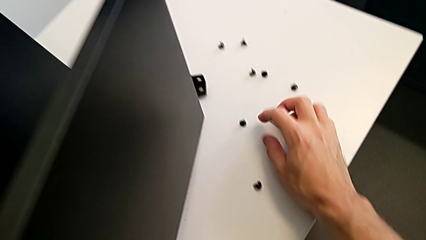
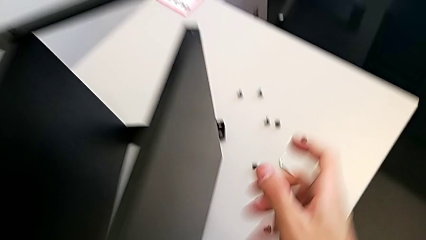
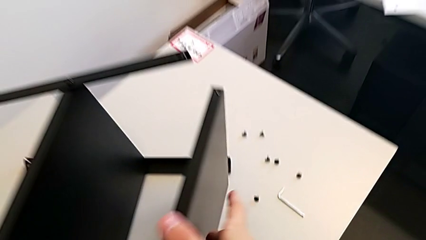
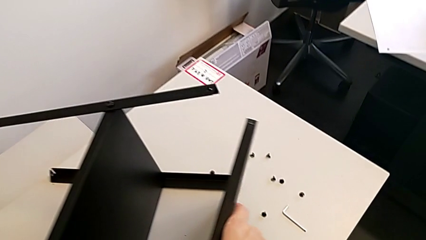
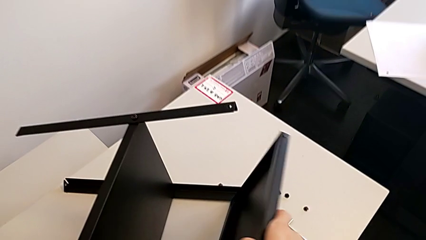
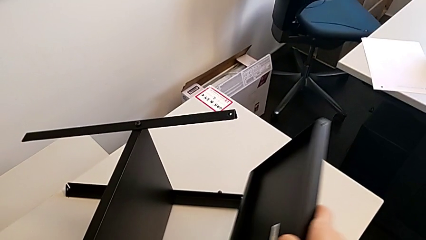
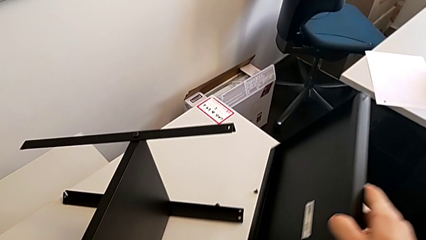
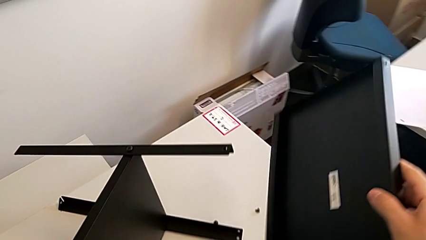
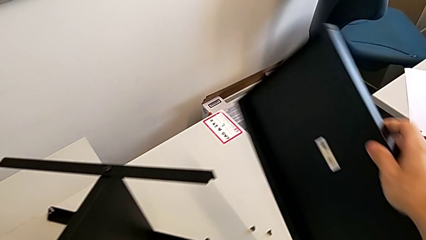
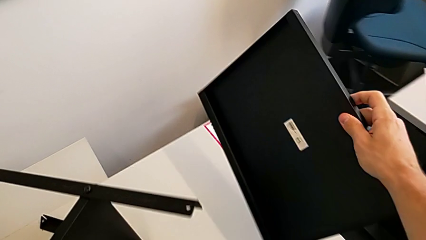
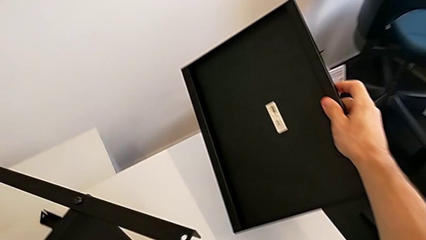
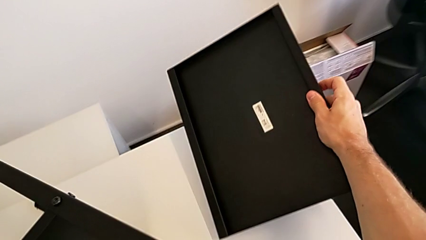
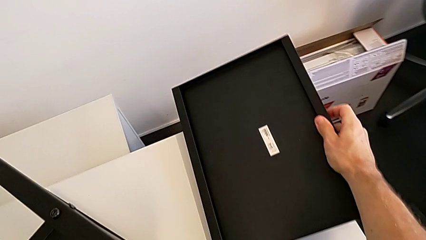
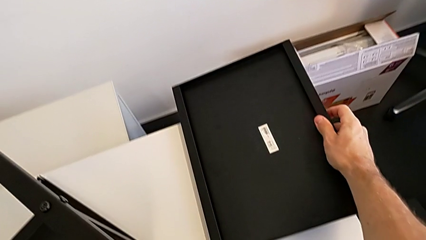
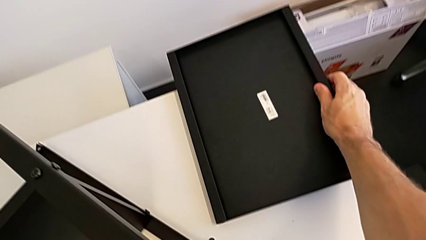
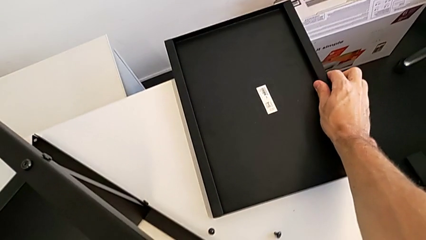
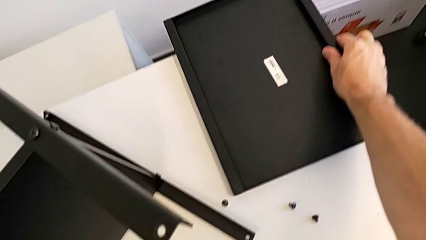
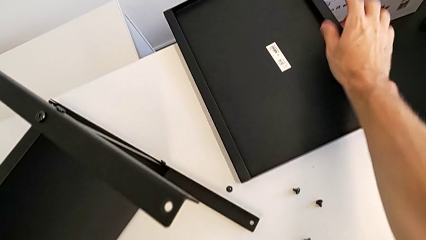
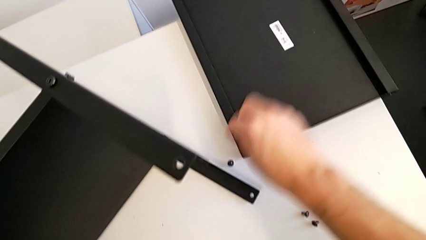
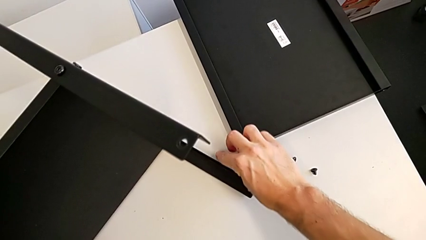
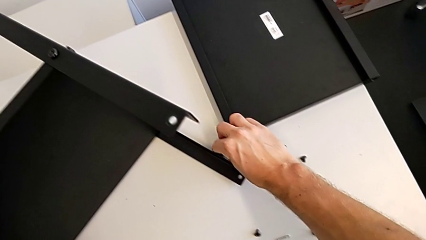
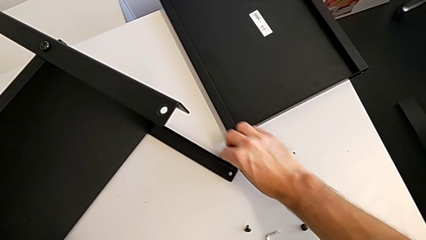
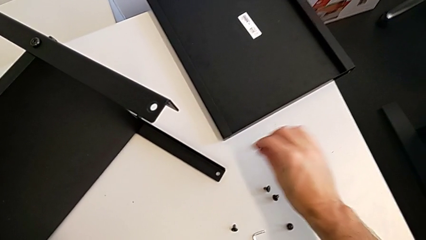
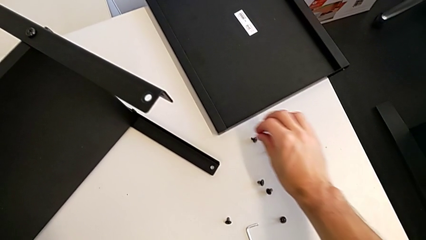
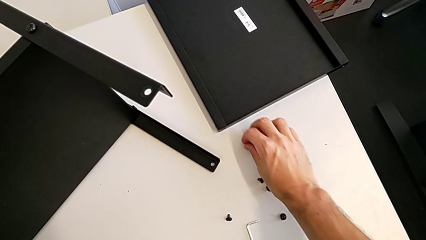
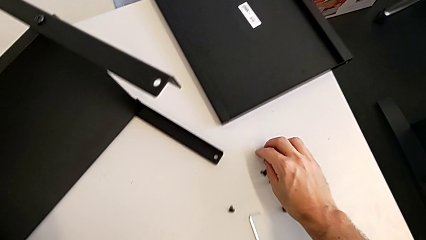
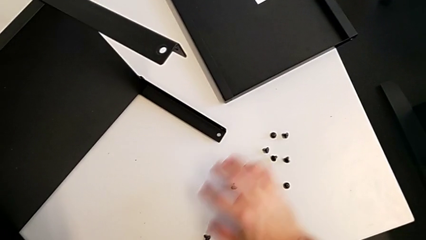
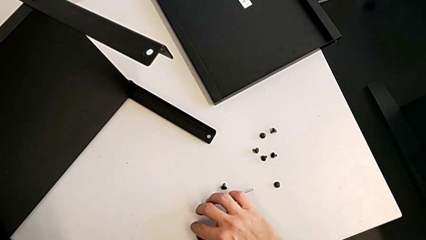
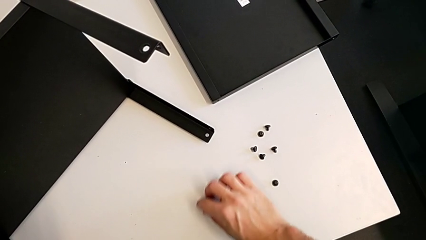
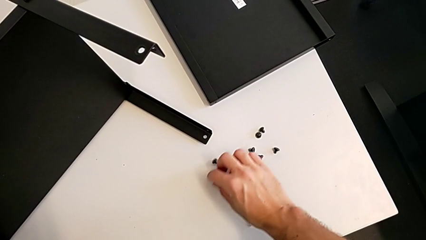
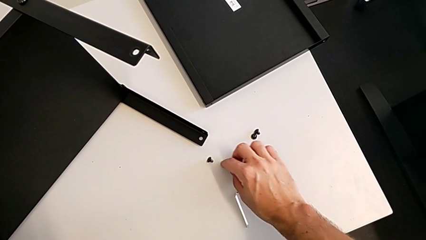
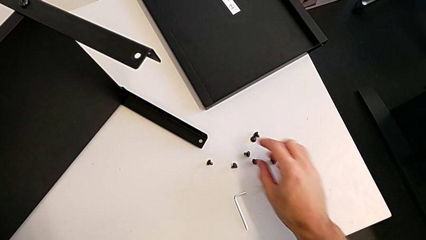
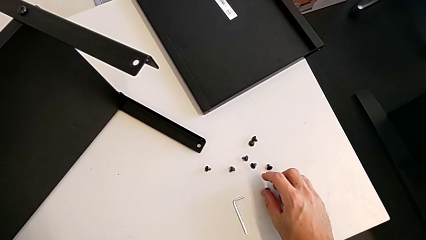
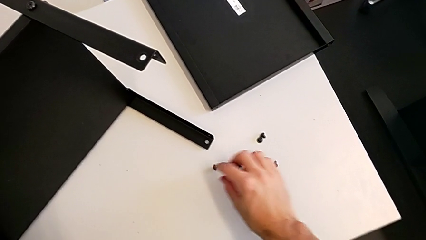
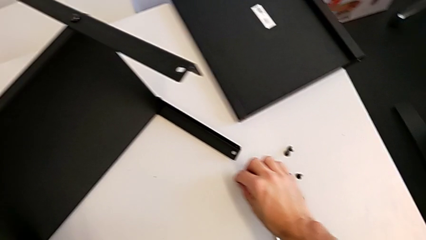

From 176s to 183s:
The camera wearer is disassembling the top table. They place the Allen wrench, disassemble the tray, place it and align the hex socket head.

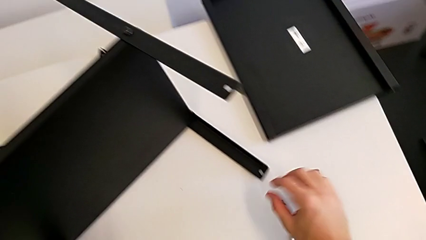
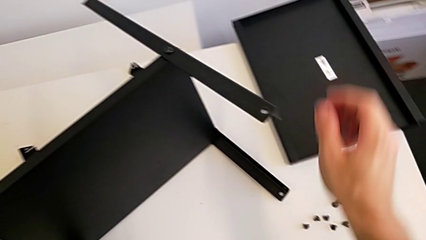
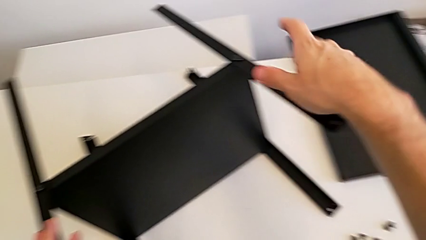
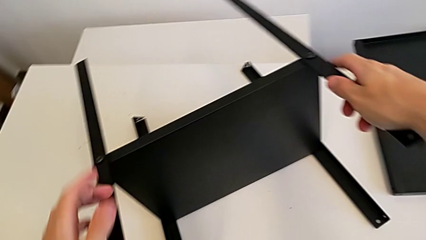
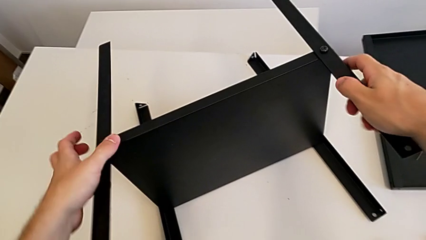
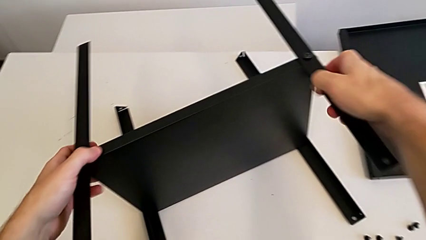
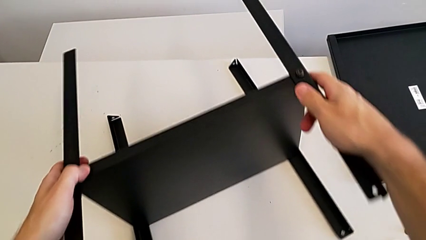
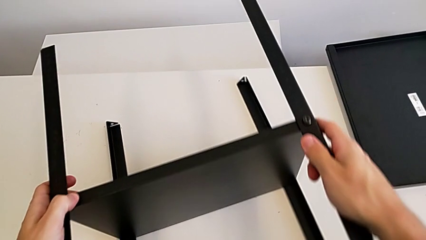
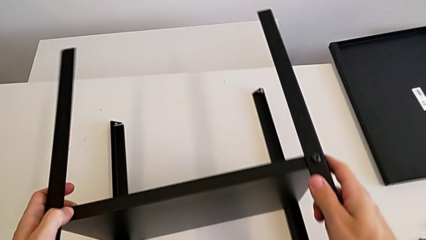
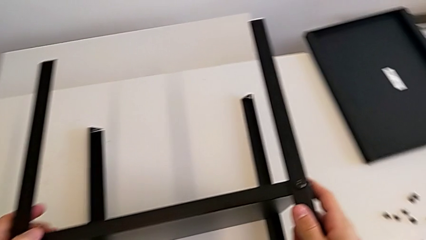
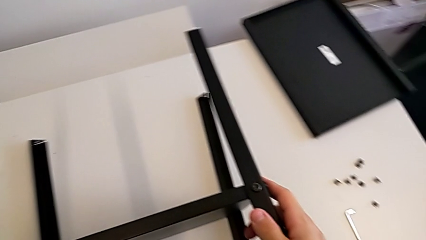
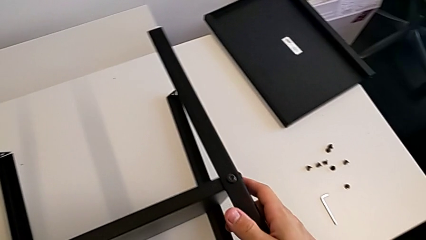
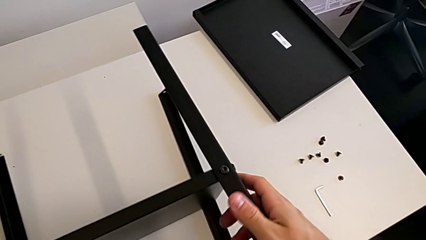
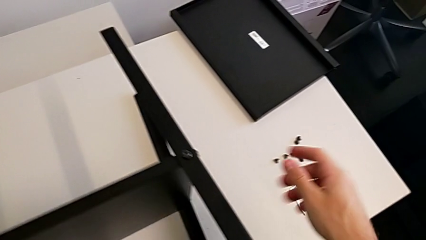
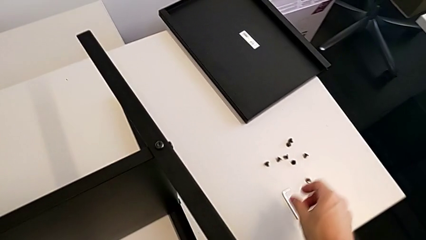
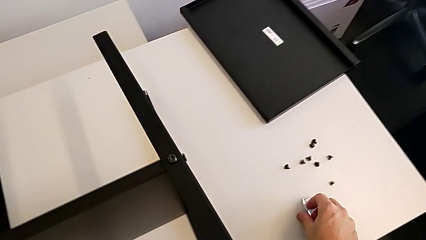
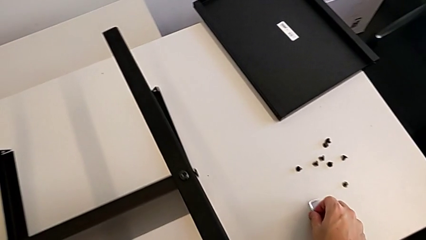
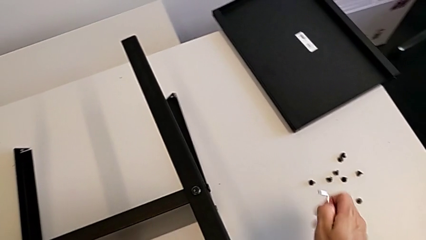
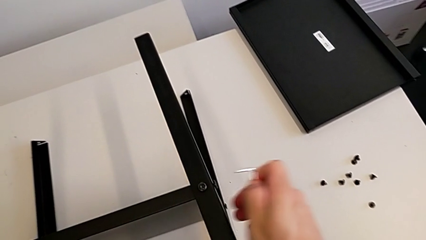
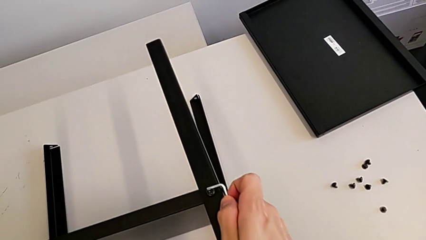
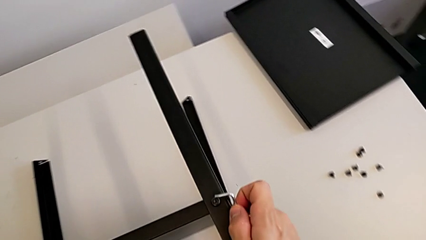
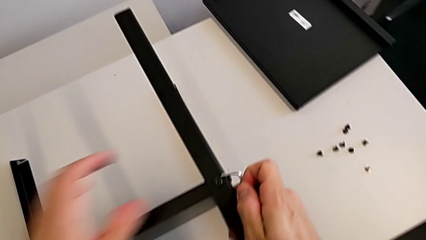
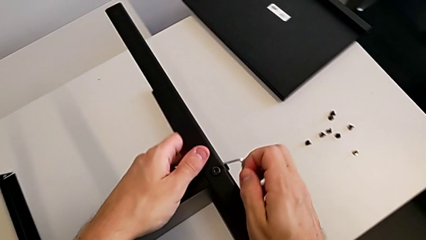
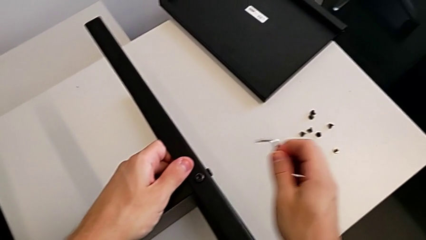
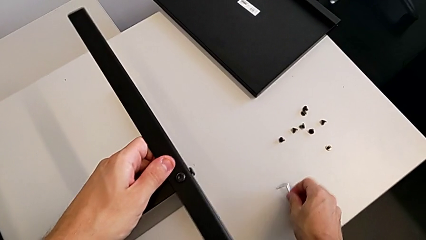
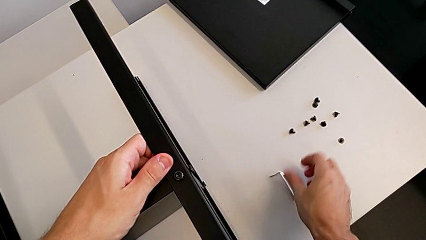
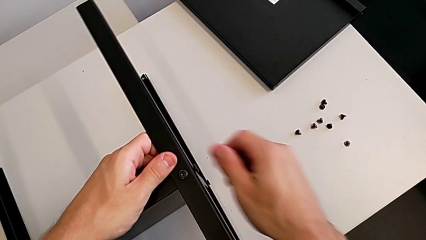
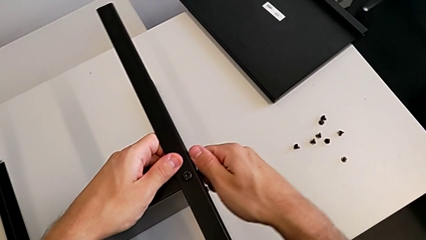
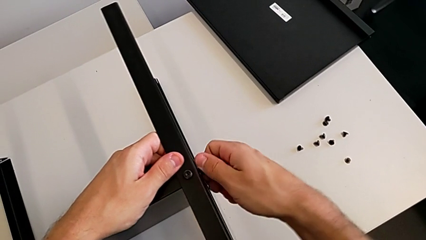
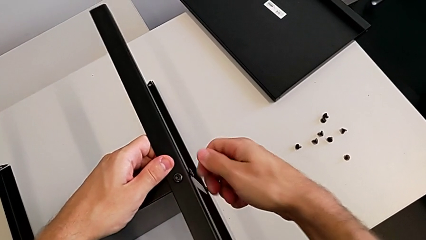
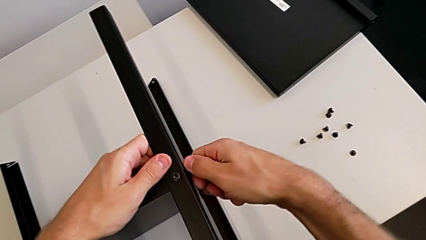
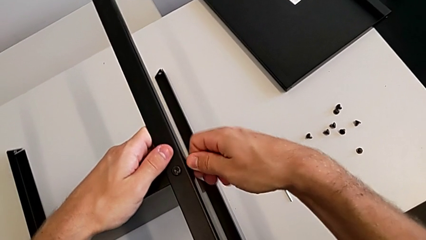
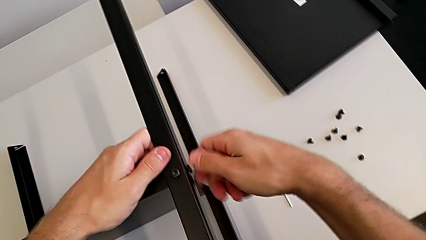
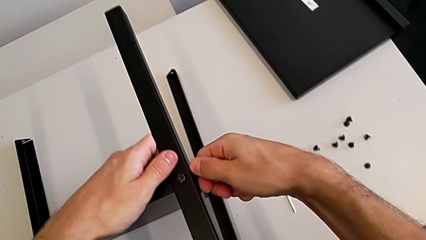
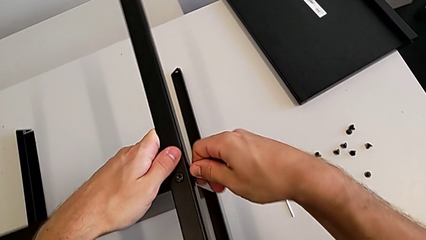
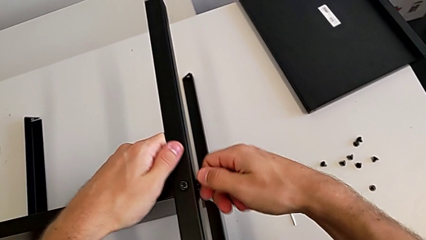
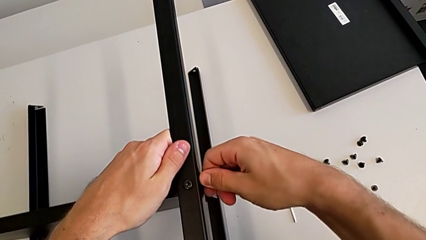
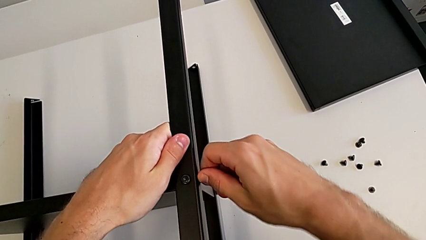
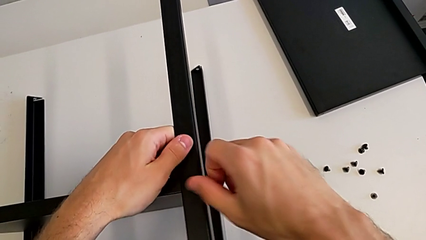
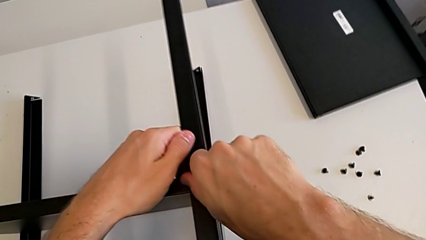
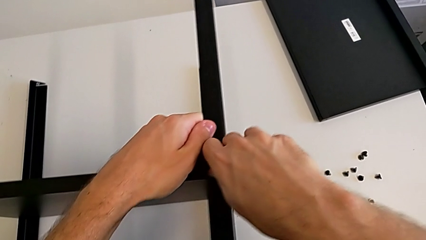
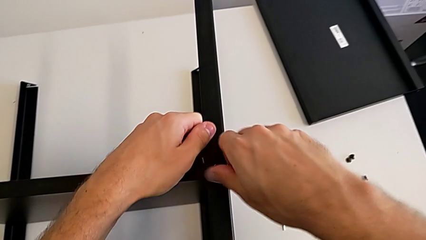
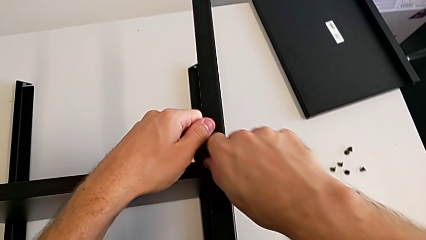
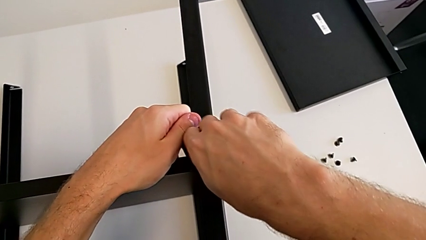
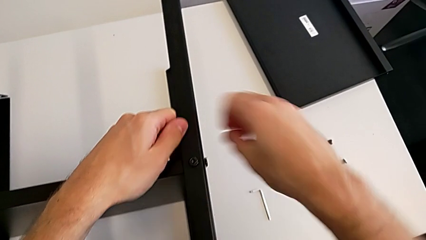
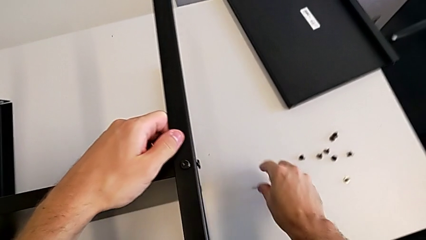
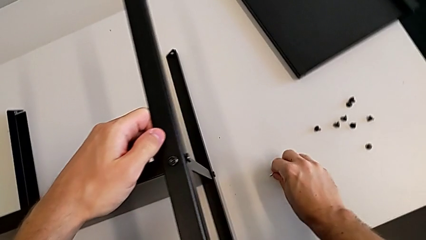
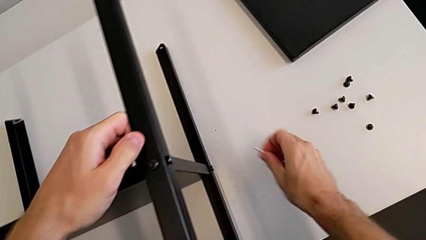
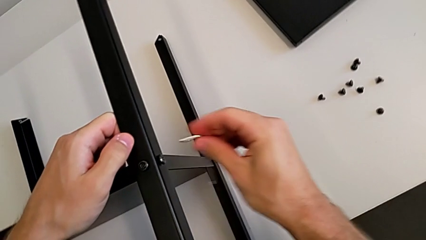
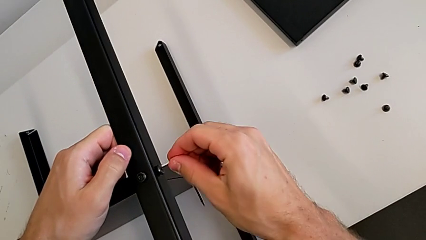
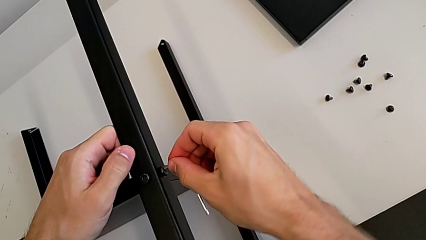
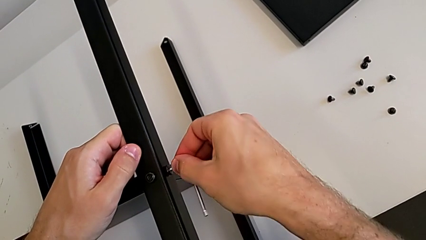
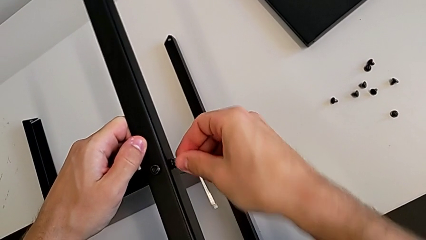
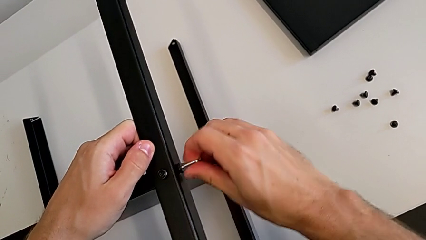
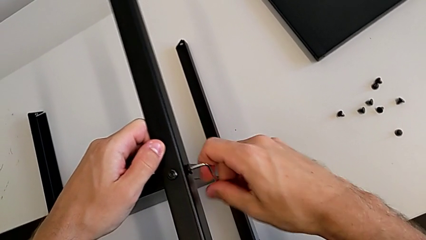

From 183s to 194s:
The camera wearer is disassembling the first leg. They grab the nightstand, grab the Allen wrench, place it, unscrew the hex socket head, grab the Allen wrench and insert it.
